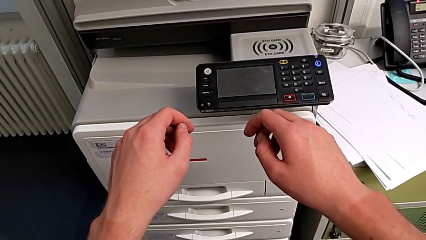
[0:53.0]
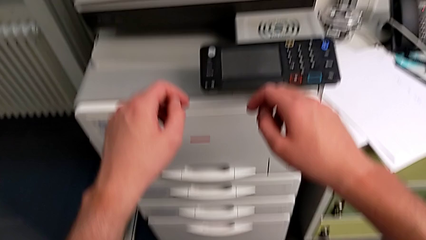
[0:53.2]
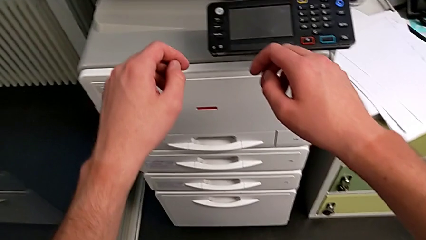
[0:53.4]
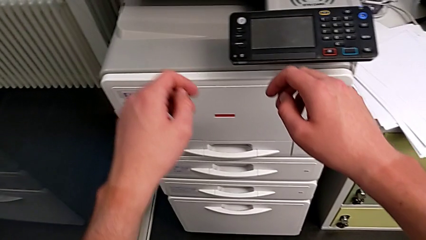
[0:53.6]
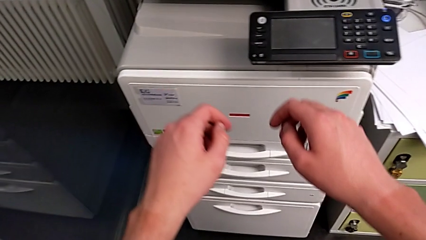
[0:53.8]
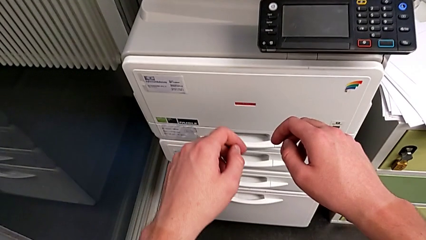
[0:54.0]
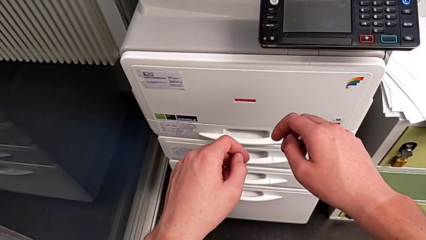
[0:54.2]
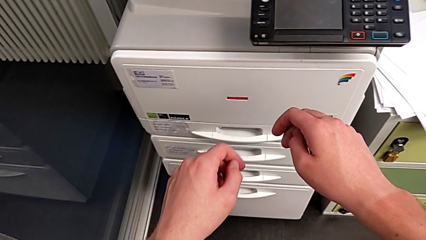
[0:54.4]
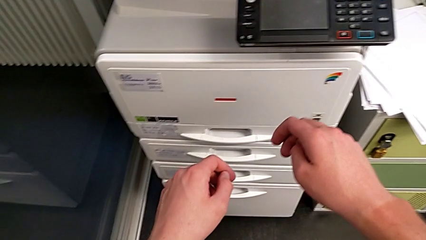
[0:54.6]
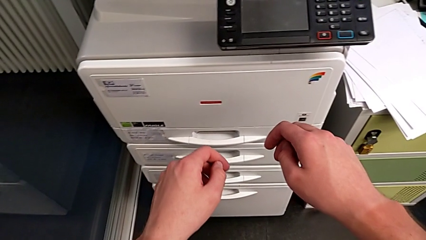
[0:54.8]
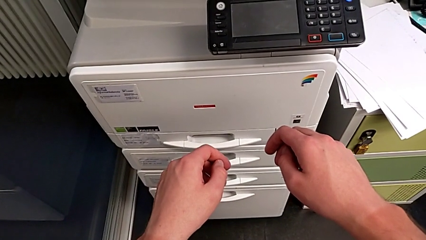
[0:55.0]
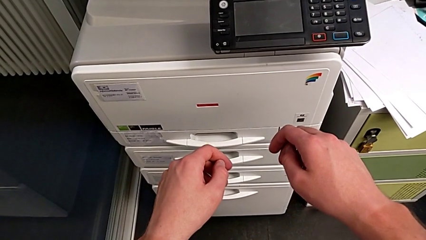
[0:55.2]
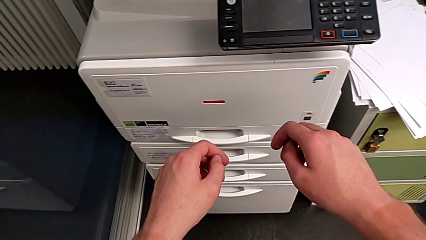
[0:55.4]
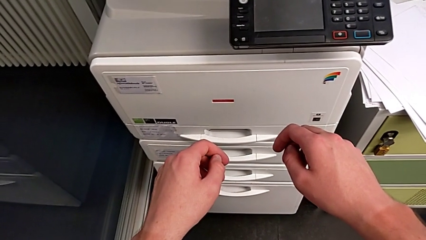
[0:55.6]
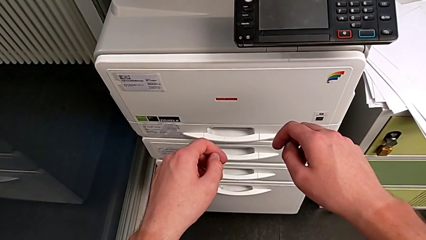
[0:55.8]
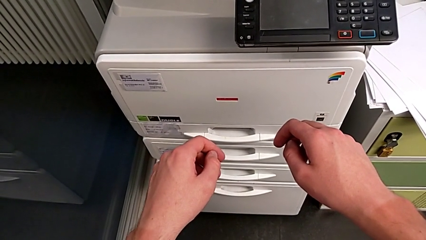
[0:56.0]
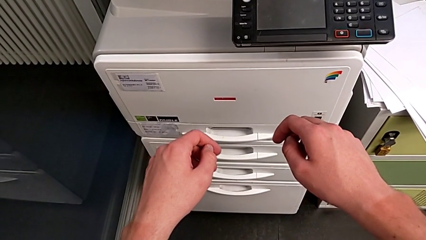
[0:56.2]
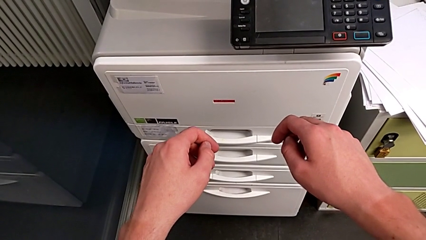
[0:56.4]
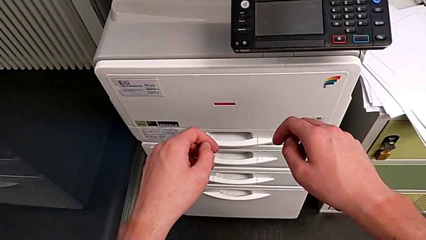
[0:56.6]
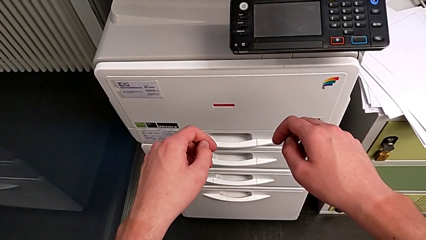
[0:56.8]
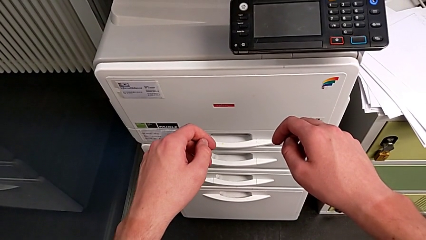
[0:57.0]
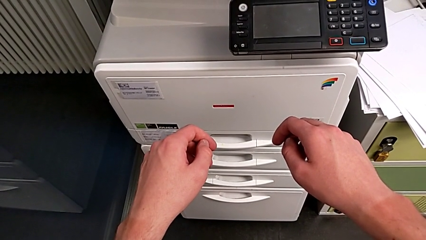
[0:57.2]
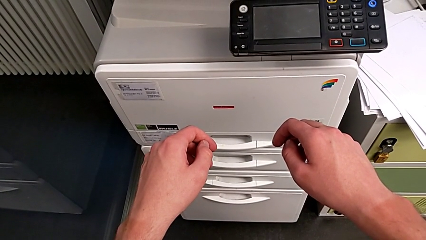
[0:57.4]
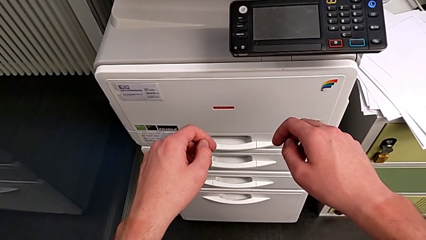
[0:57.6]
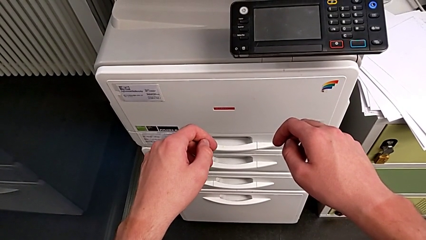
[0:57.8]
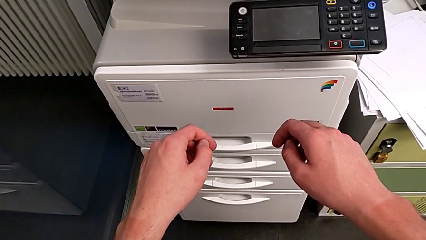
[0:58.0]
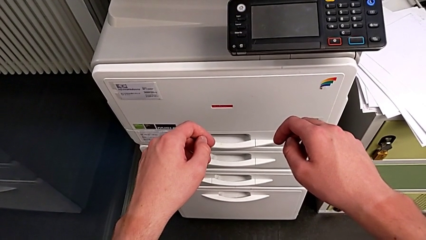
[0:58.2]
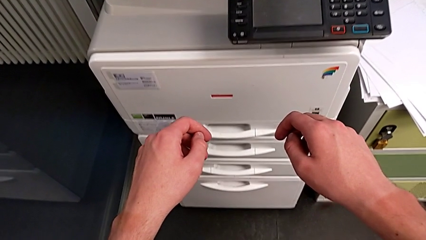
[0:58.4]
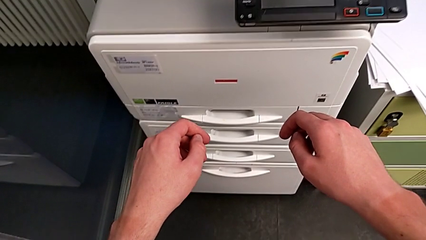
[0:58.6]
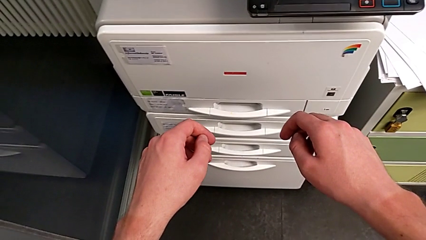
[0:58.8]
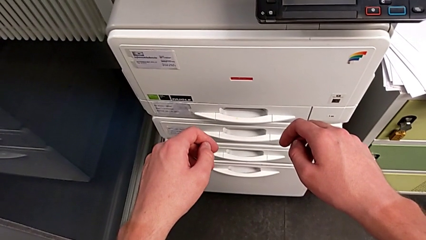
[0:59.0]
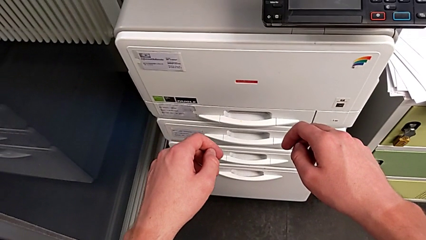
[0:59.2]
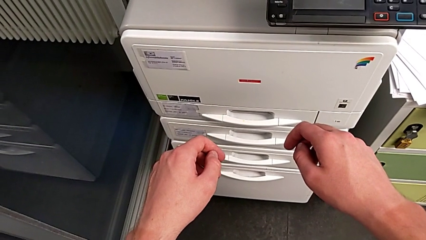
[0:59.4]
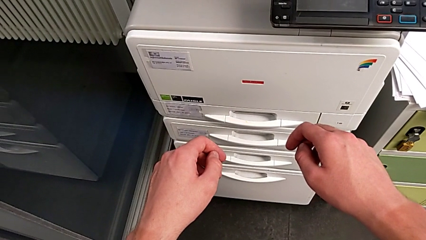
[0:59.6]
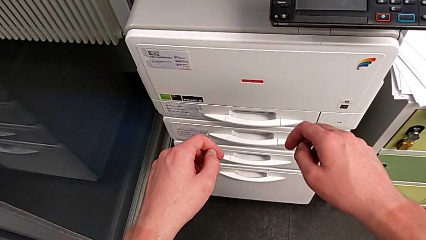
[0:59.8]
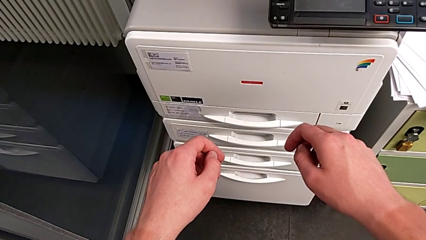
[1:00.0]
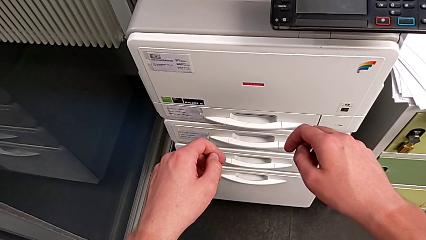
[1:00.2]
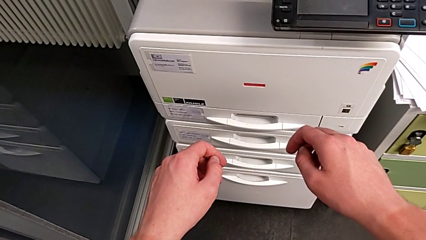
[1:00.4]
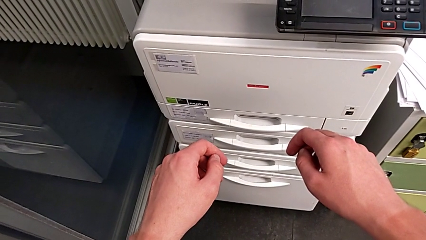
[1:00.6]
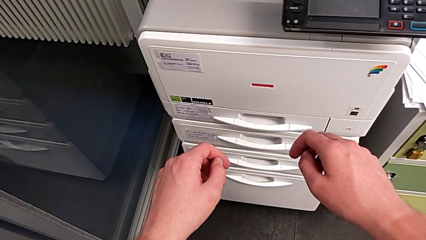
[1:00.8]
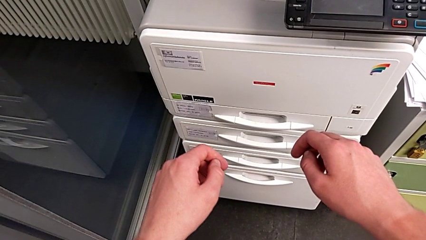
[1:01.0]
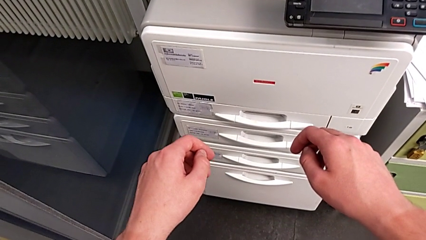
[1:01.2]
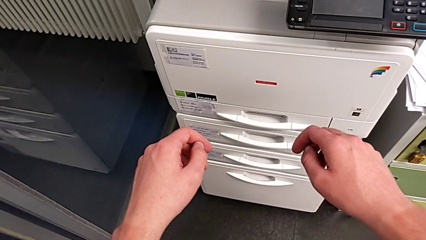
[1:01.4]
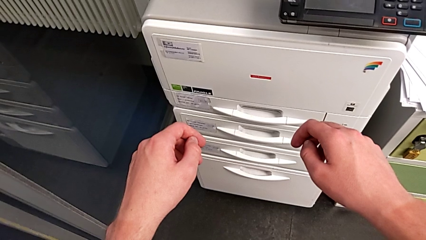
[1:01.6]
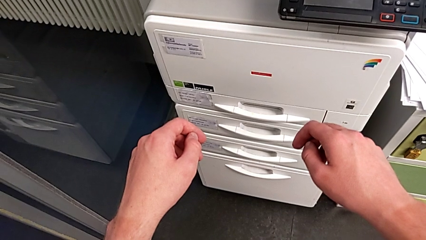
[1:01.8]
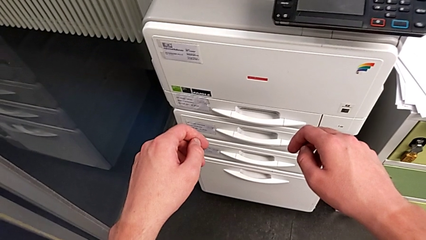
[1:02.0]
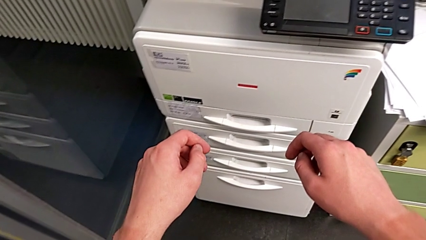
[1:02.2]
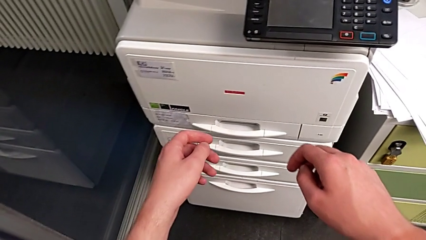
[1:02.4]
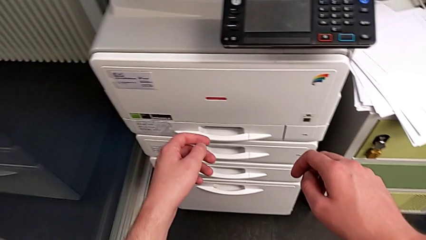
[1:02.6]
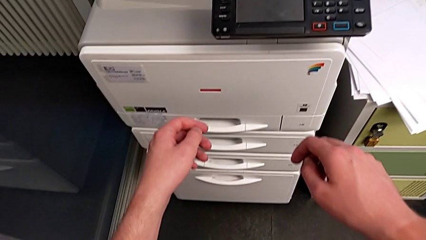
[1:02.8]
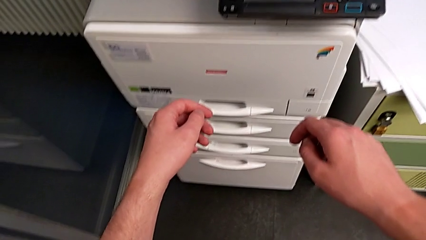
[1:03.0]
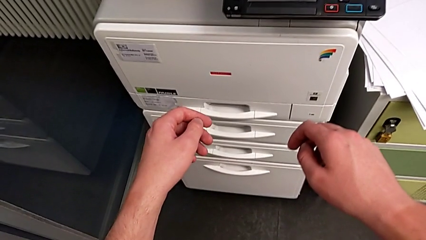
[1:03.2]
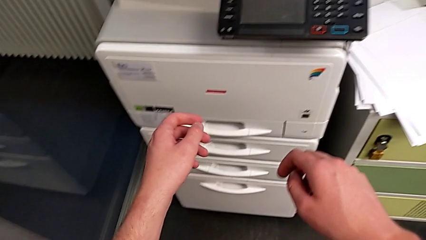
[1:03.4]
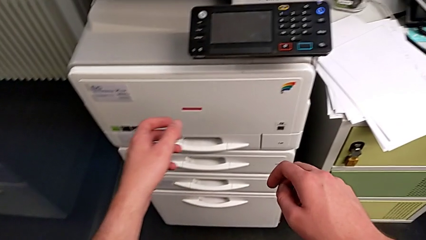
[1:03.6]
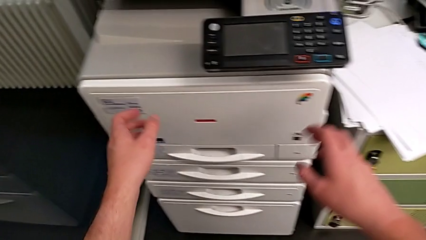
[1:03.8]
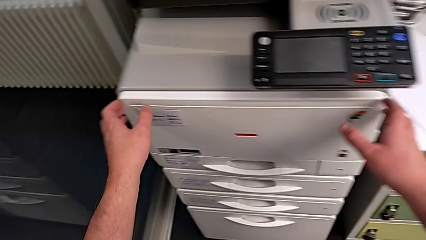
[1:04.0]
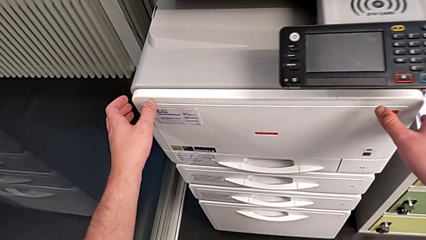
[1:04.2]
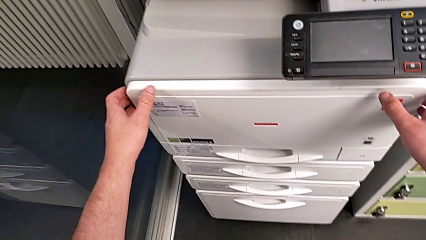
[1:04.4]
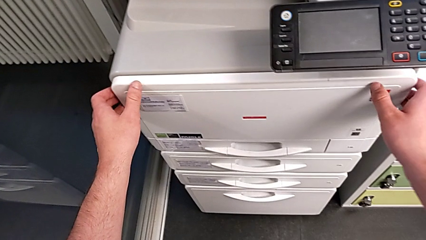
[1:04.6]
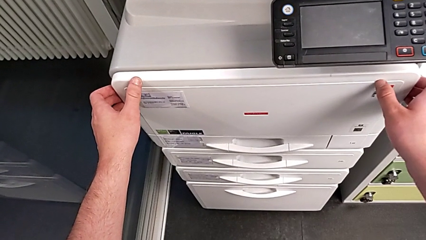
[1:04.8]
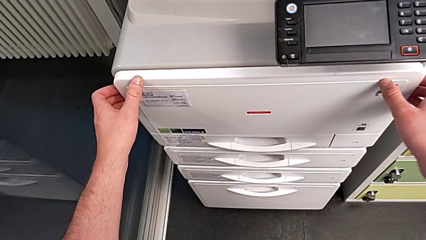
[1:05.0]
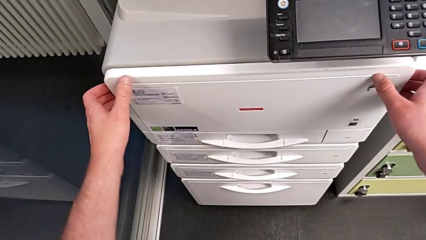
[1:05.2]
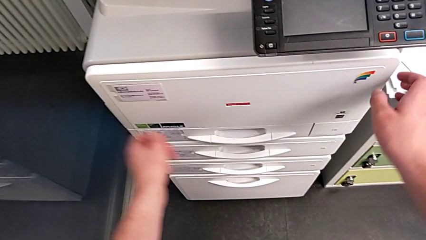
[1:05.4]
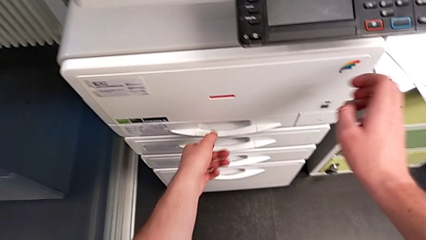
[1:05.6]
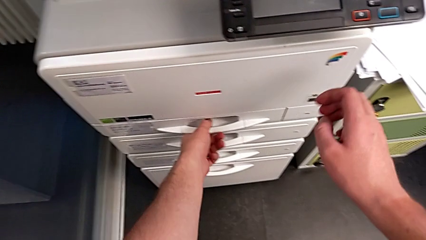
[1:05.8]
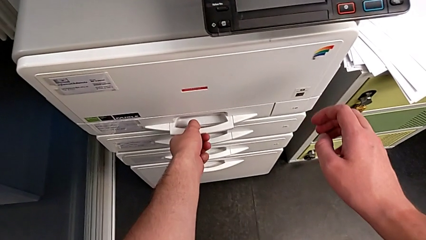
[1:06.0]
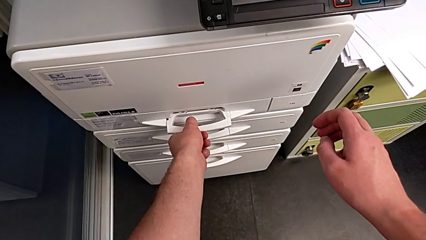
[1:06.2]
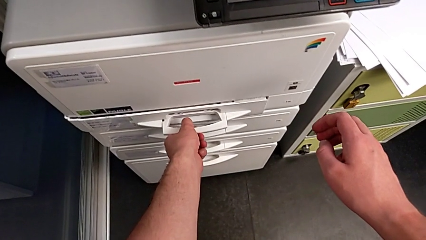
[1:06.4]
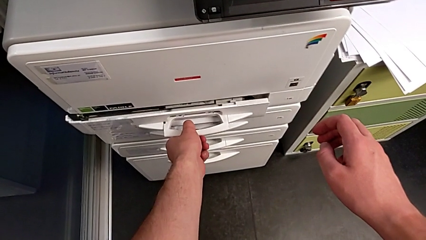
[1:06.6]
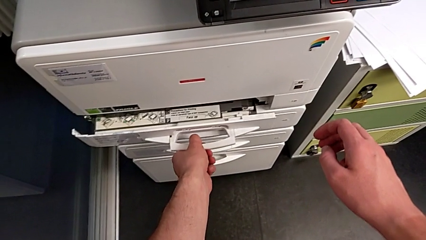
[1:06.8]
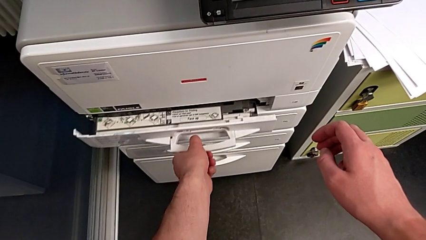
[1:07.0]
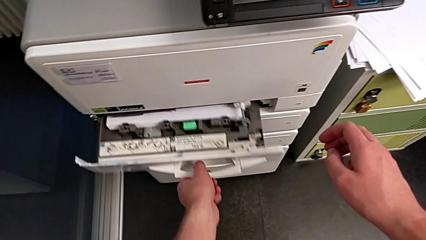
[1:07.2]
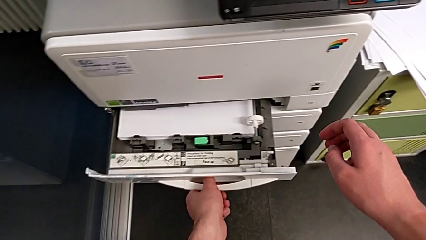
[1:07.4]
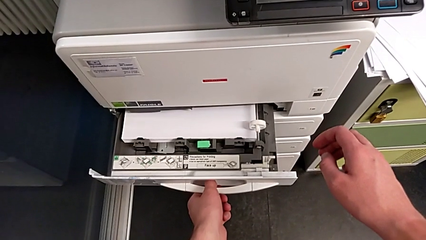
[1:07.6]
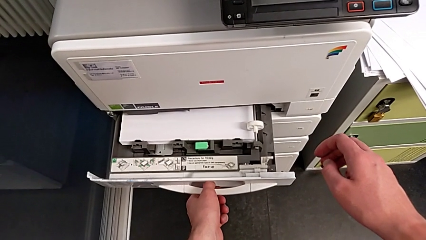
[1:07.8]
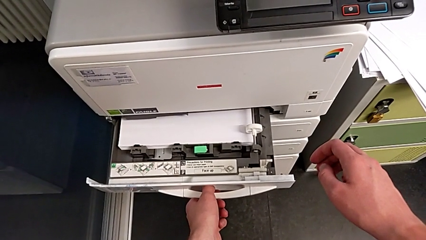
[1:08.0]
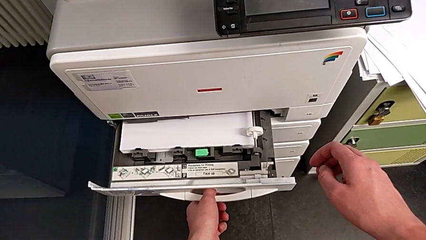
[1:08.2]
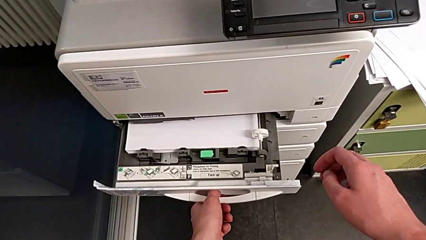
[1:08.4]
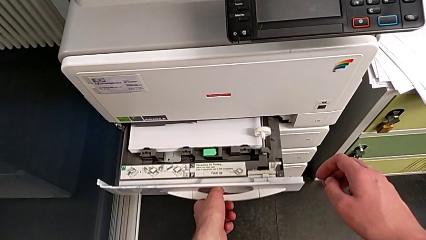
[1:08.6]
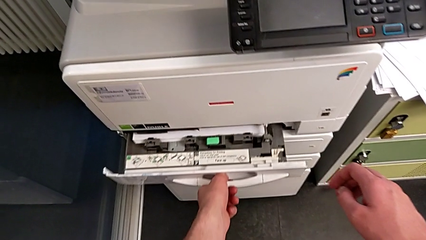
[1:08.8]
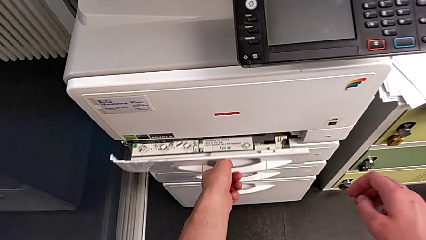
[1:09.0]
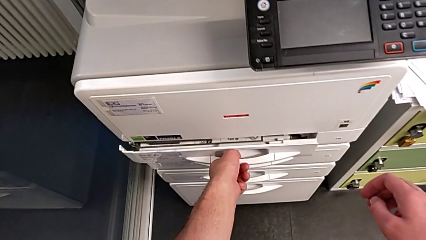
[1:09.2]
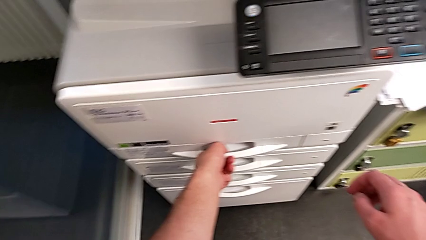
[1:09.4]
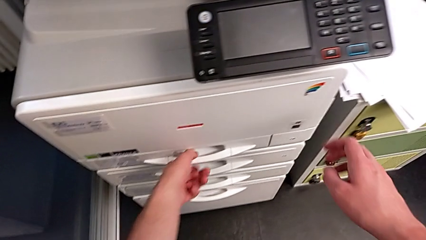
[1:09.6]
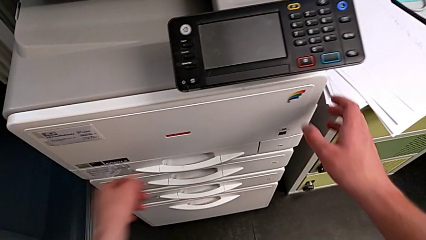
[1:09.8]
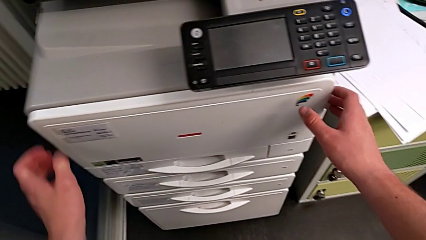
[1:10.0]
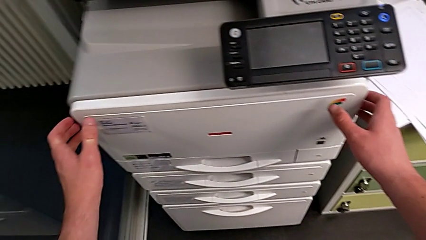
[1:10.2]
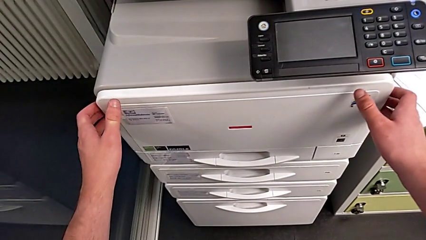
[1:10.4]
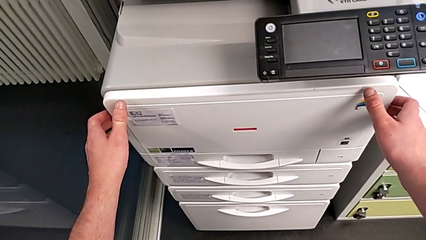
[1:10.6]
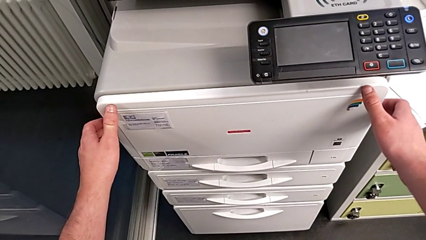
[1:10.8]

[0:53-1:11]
The camera wearer is exchanging the black ink cartridge. They grab the cartridge gate, wrongly open the paper tray, close it and grab it.
